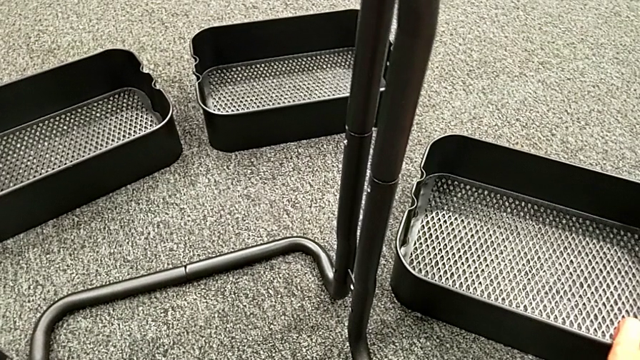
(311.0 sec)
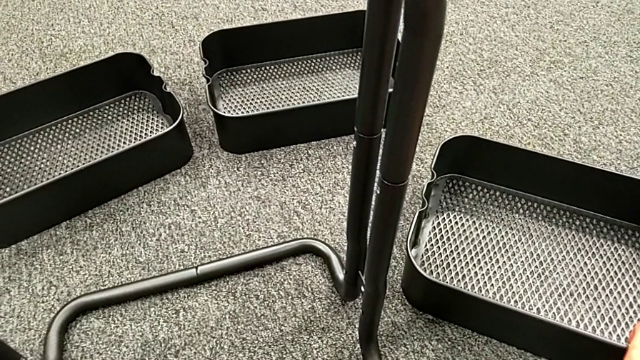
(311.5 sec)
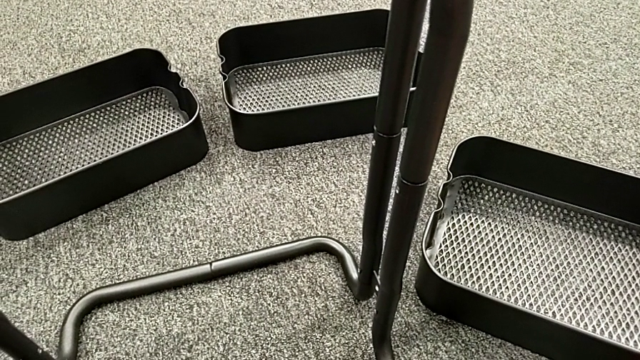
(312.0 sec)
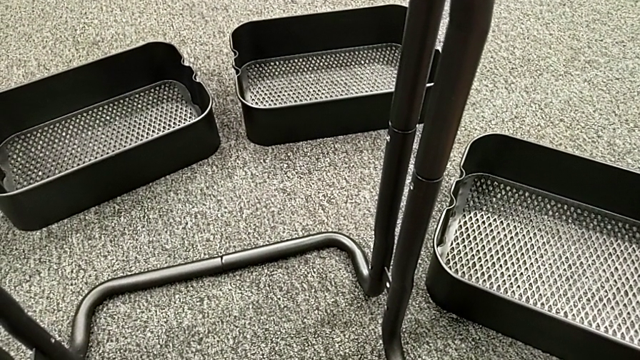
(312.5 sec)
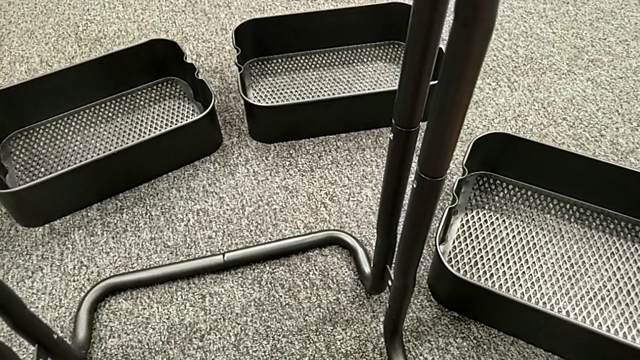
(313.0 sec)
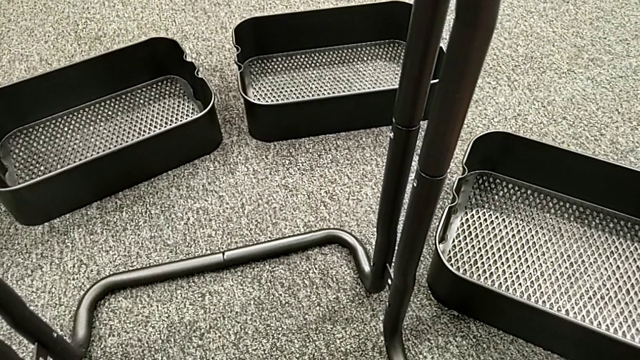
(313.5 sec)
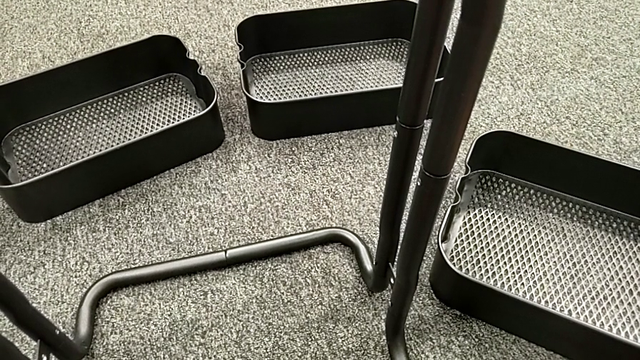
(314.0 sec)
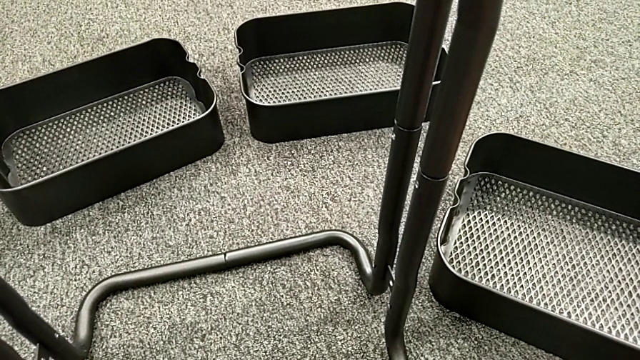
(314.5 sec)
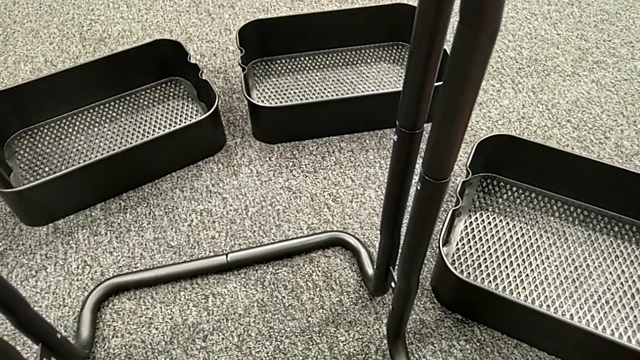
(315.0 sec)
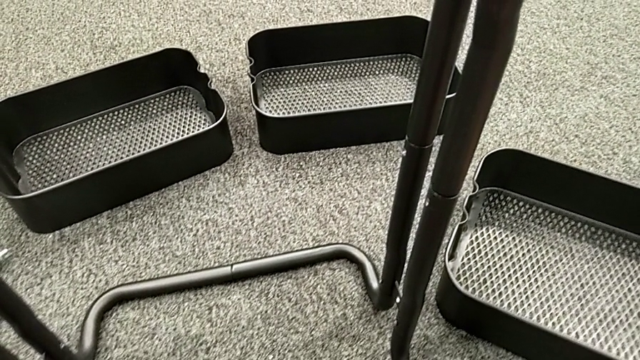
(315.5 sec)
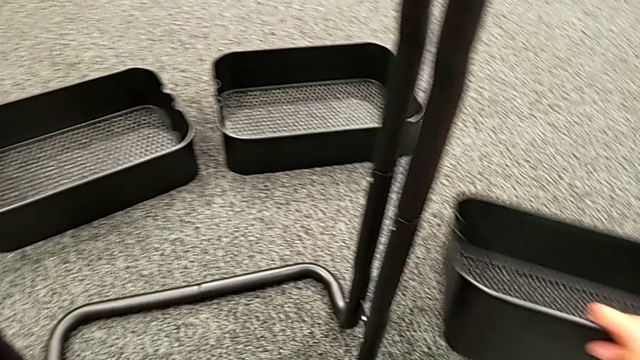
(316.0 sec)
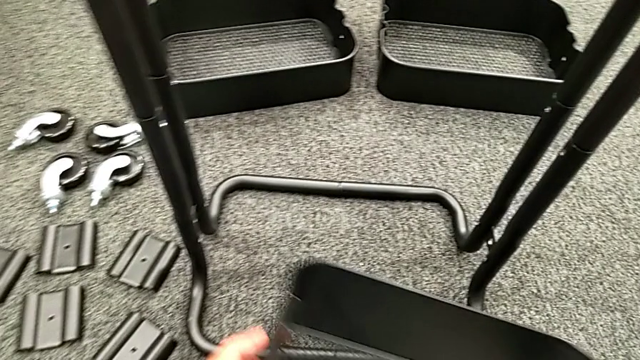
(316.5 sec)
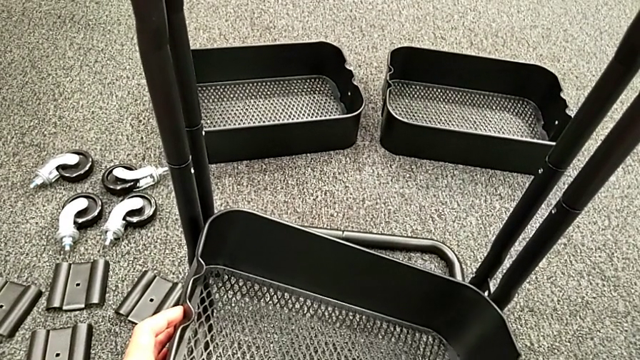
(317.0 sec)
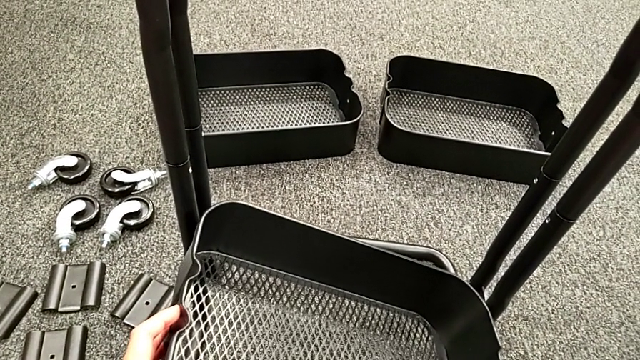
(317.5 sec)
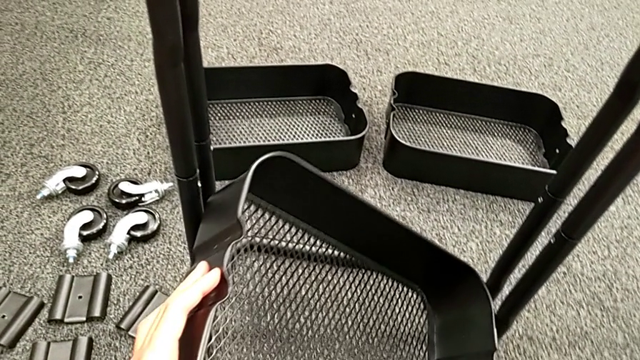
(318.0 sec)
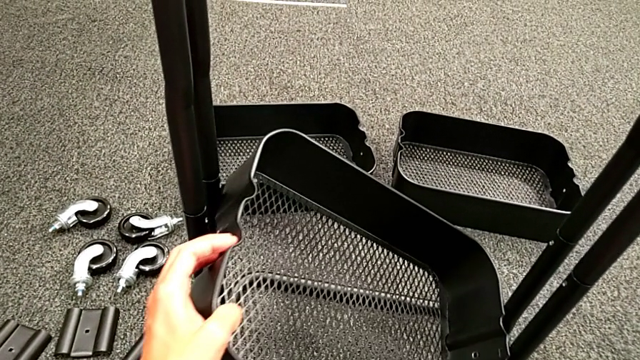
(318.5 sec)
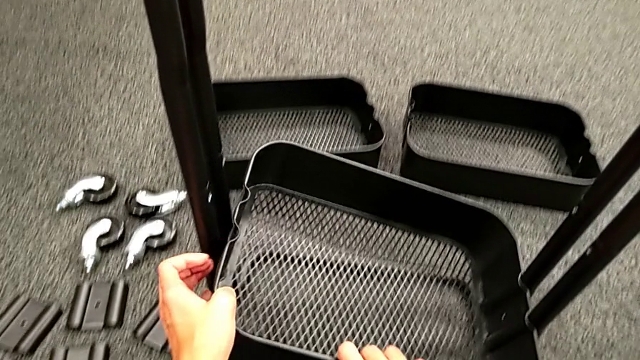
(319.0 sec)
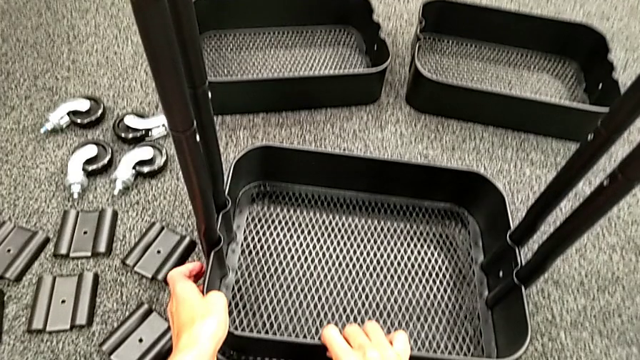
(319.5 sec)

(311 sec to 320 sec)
The camera wearer is assembling the bottom grid tray. They grab the bottom grid tray and place it.

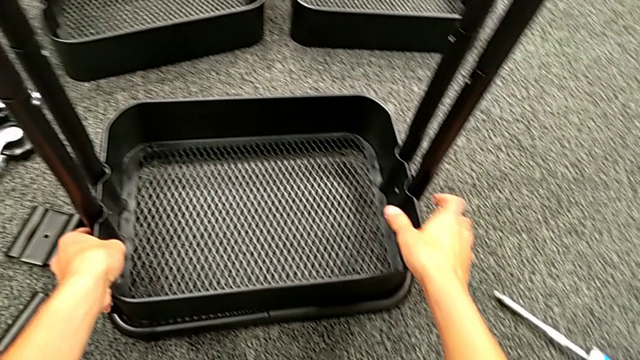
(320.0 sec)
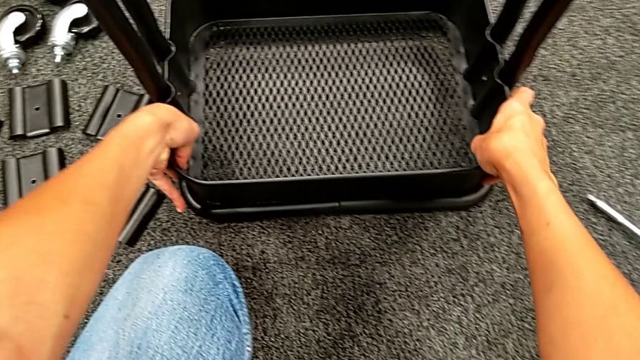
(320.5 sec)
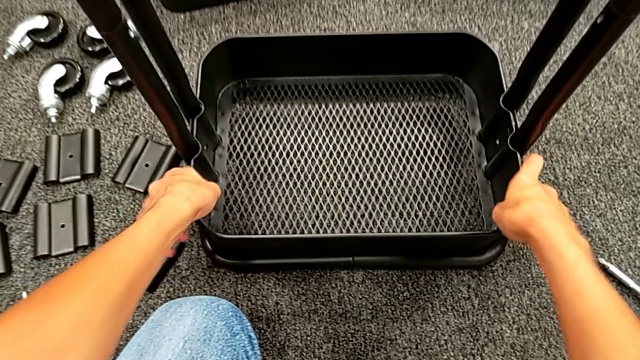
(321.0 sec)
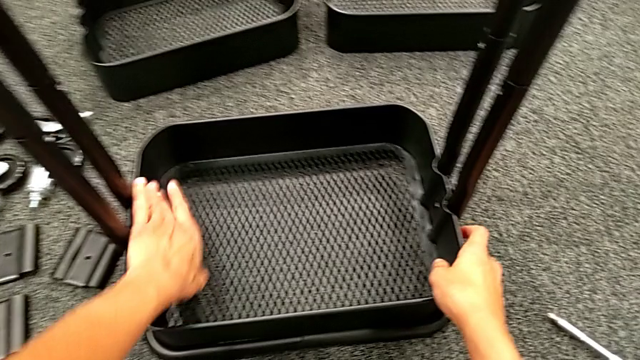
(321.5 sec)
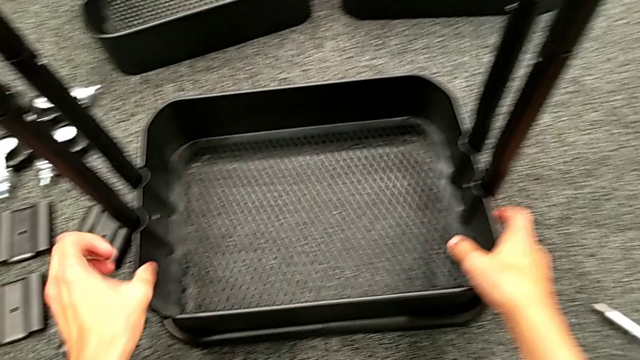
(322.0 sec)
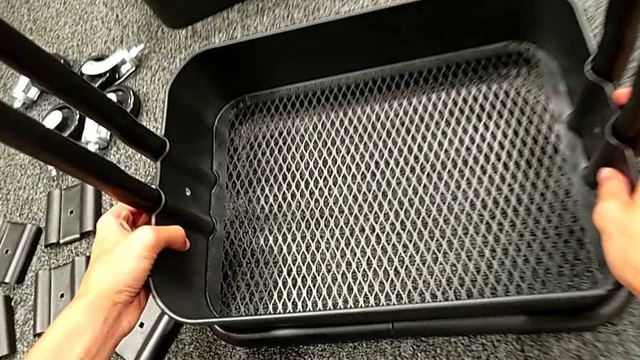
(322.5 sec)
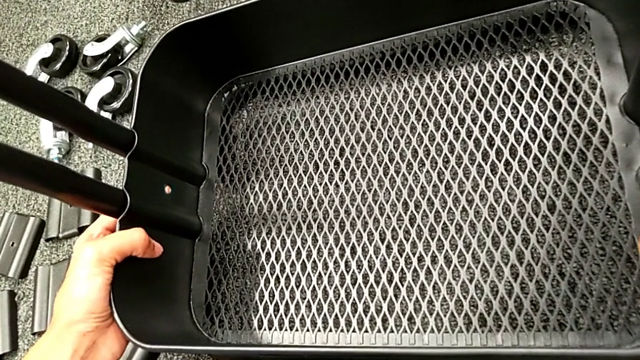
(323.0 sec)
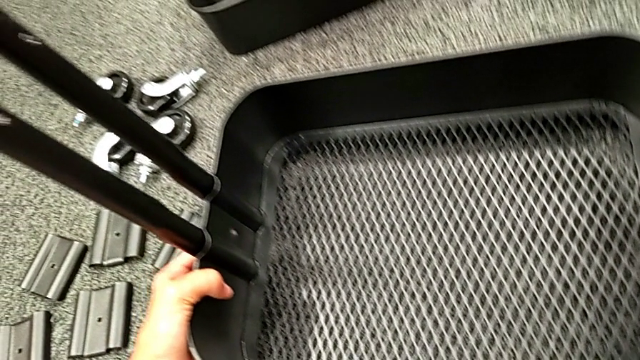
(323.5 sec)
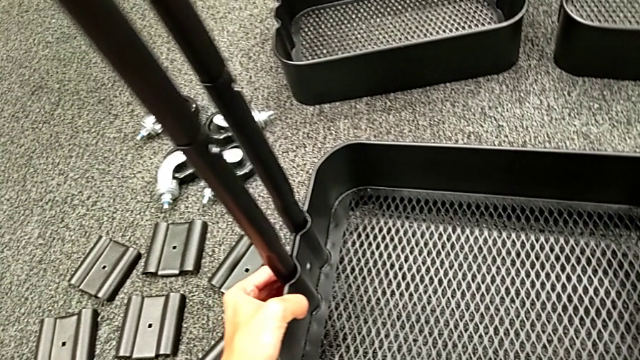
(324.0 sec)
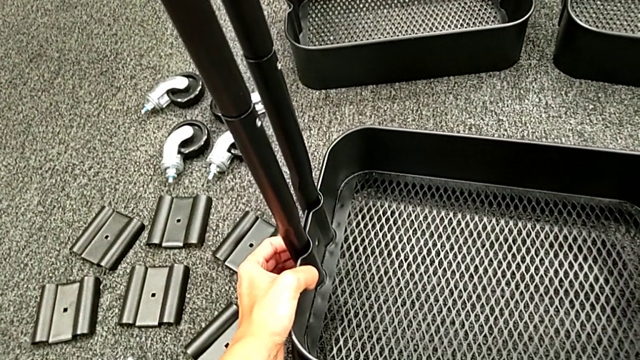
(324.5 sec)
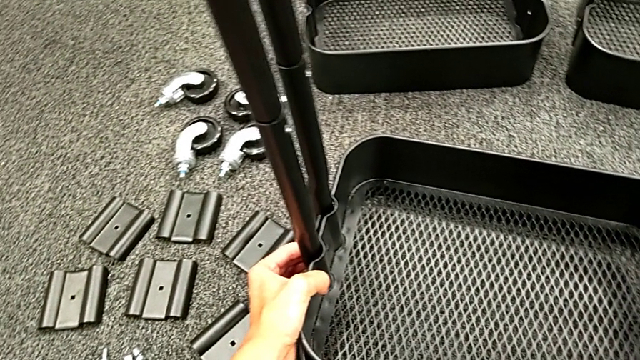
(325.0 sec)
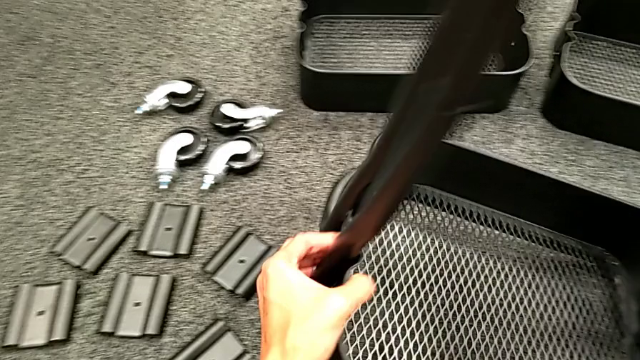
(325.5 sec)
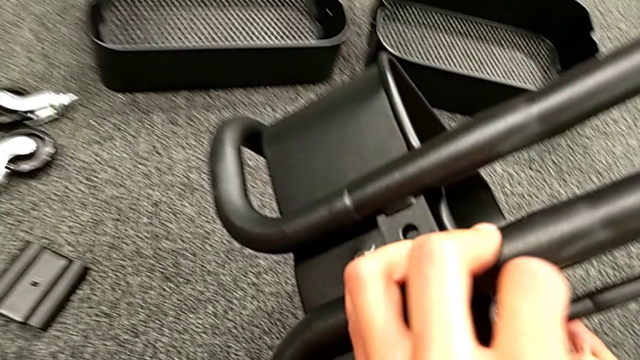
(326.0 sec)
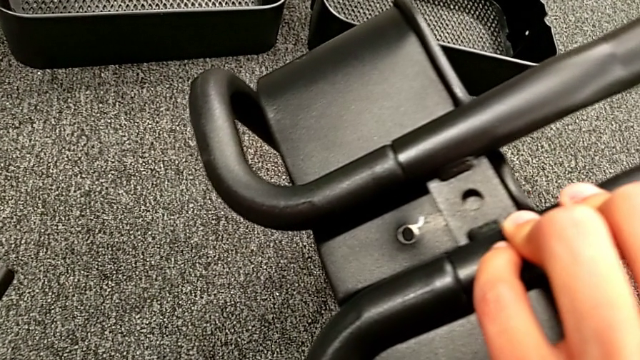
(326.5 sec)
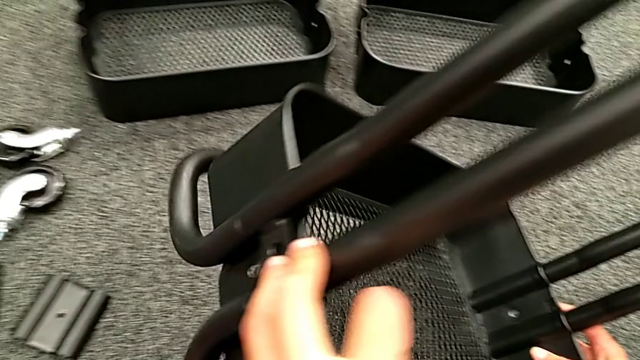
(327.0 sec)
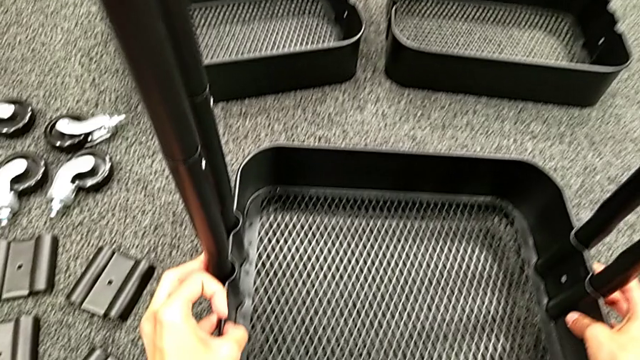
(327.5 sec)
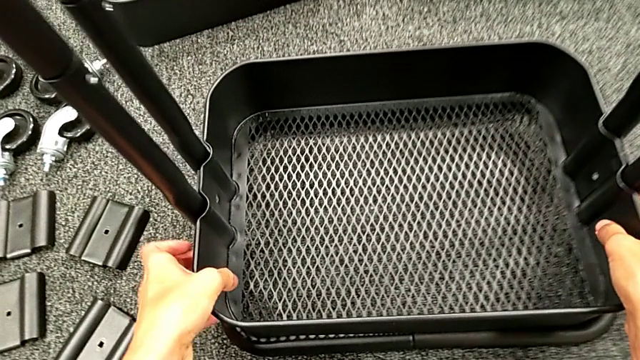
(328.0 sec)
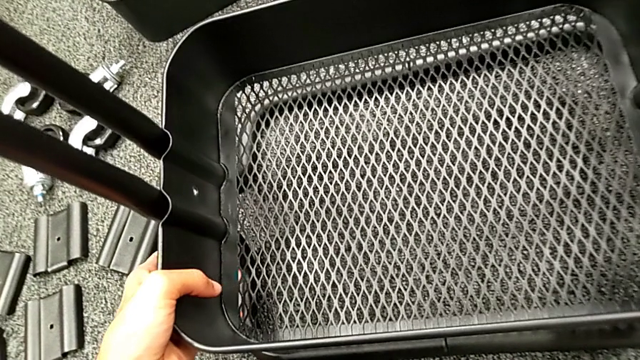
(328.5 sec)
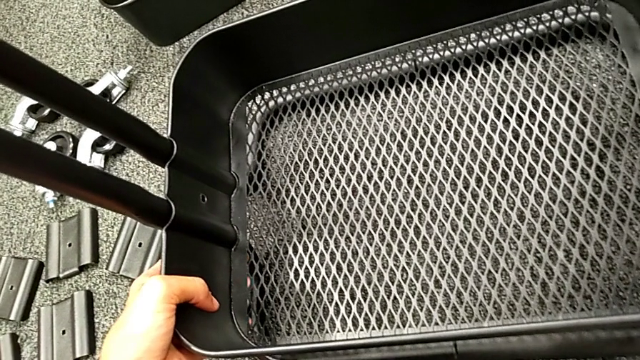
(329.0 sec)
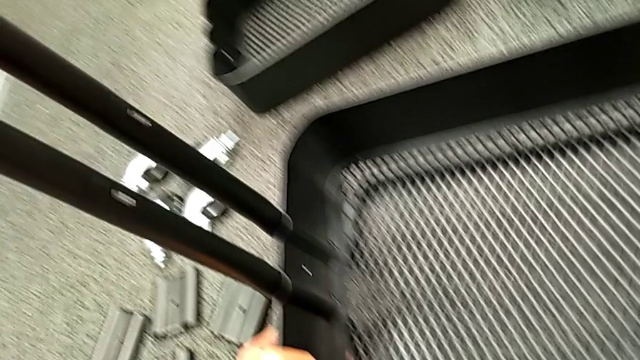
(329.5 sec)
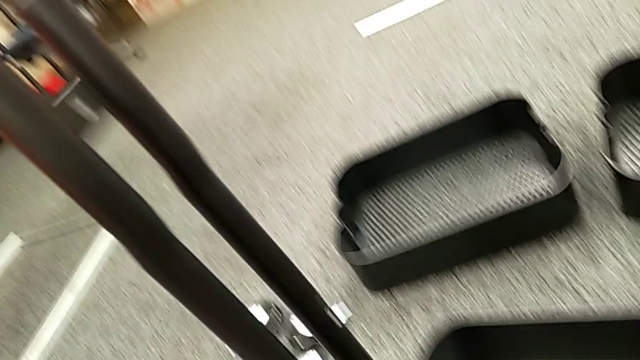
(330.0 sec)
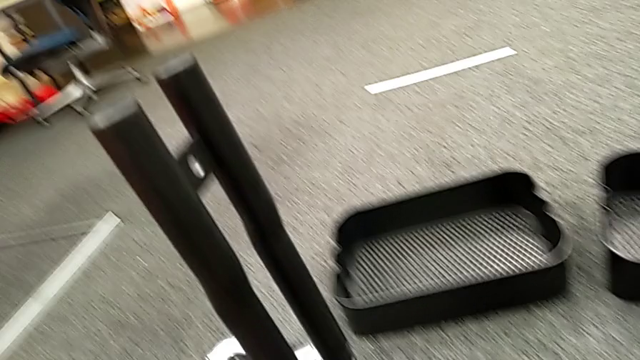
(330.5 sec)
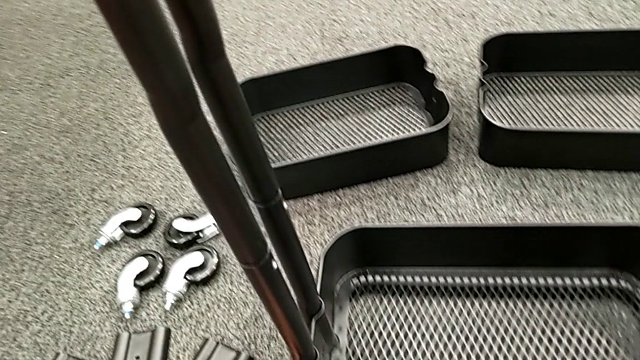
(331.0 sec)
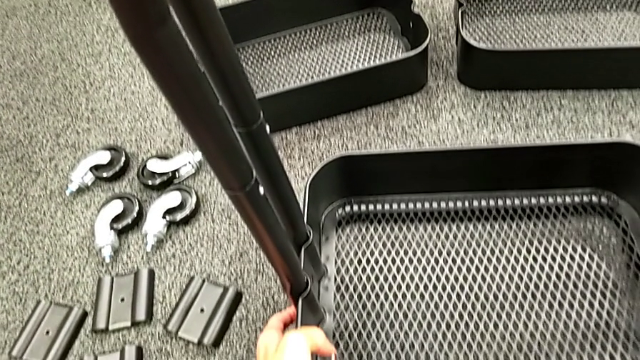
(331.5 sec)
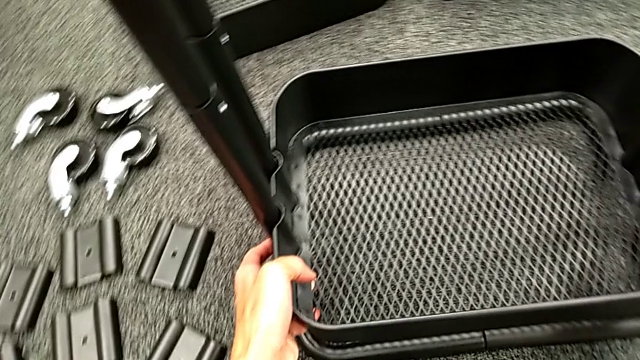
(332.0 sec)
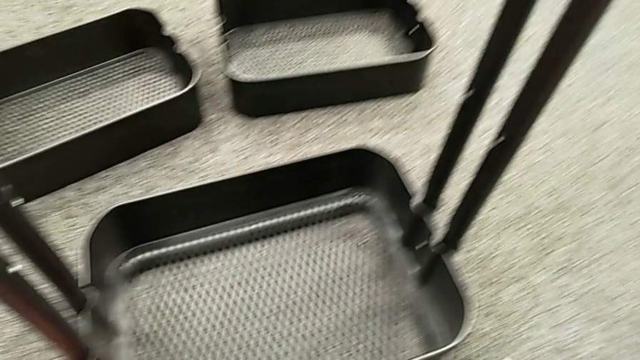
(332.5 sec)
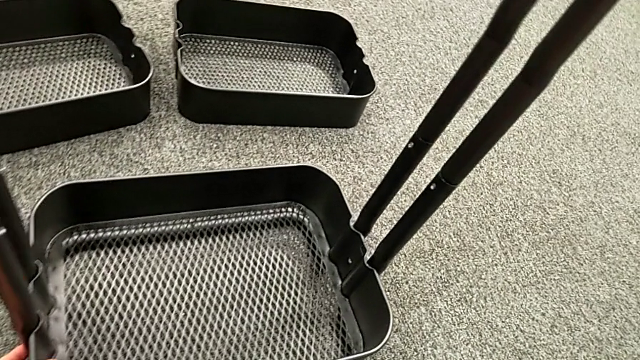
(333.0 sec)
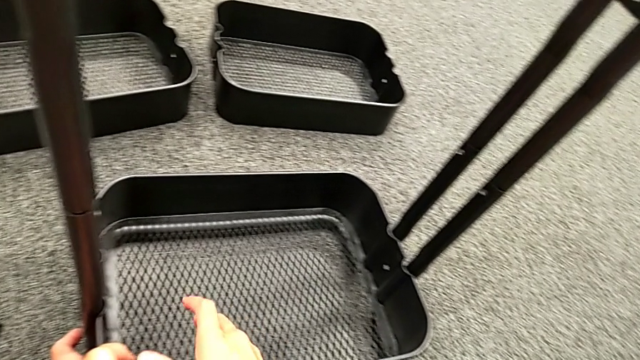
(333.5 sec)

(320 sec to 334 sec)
The camera wearer is assembling the bottom grid tray. They inspect the black leg and align it.
